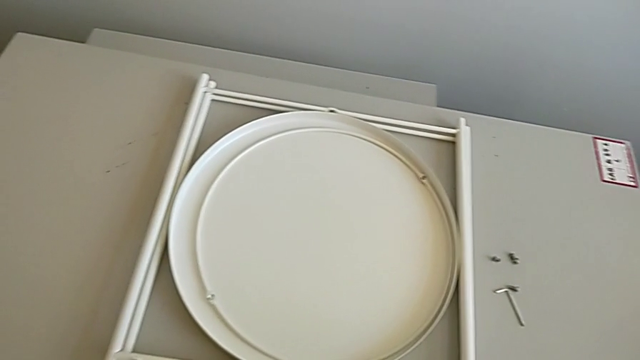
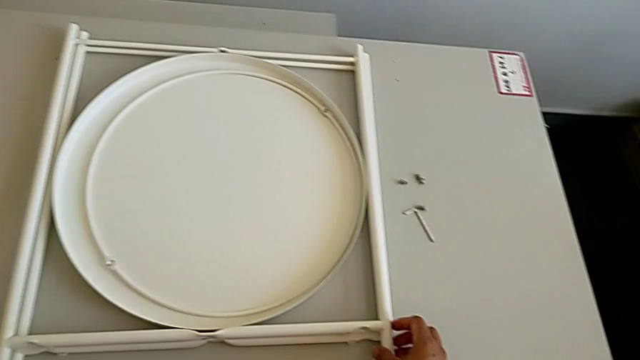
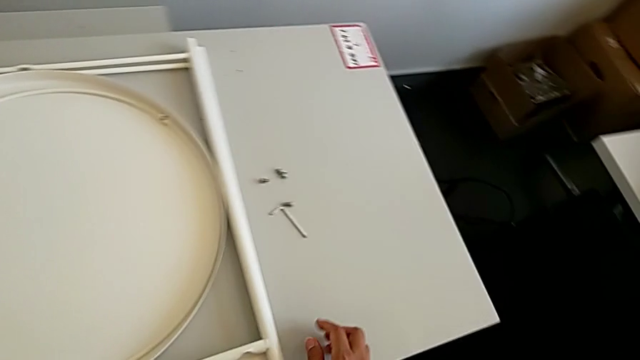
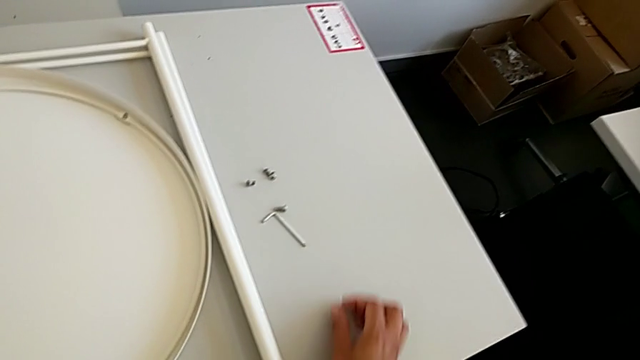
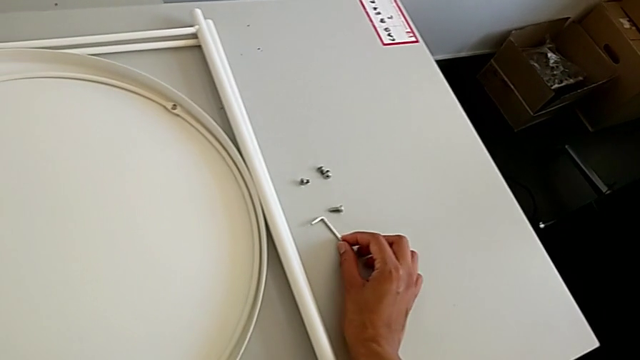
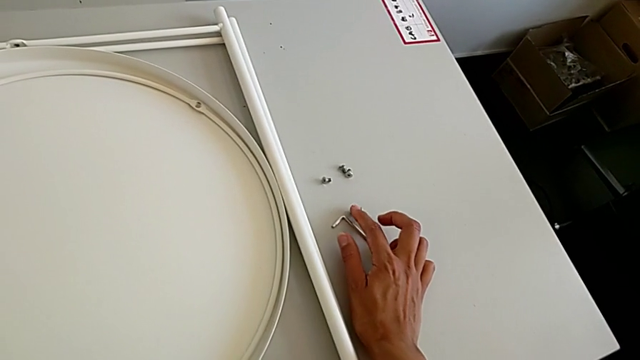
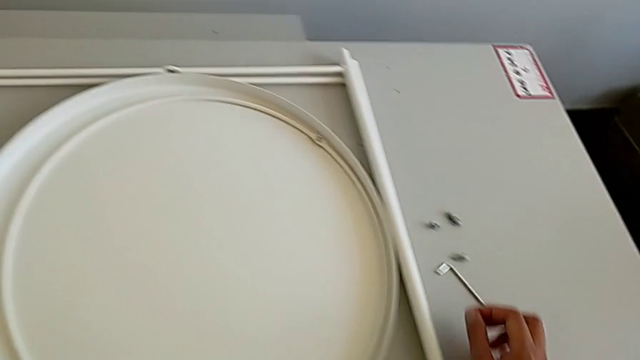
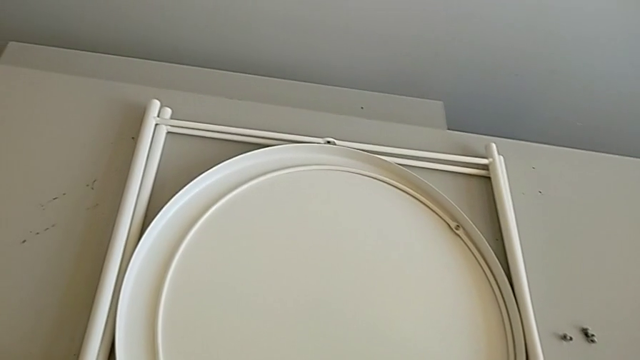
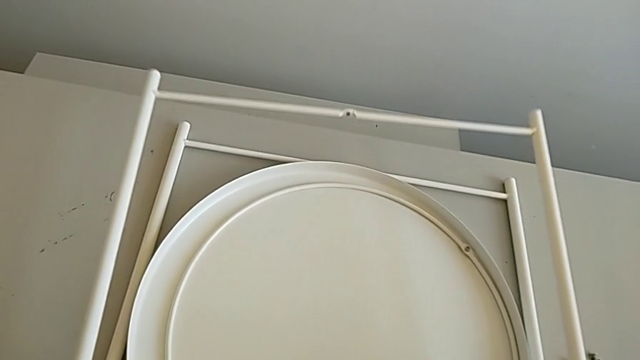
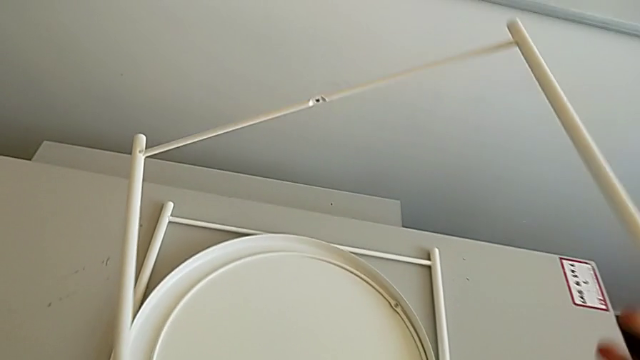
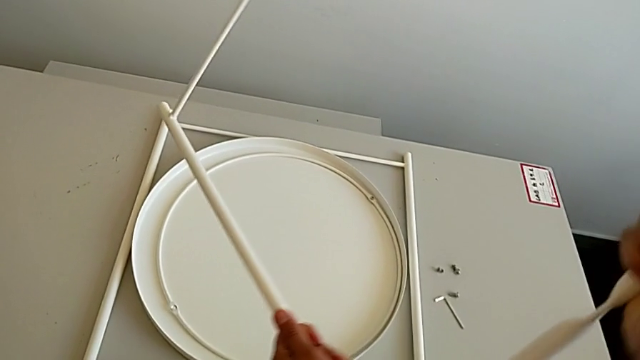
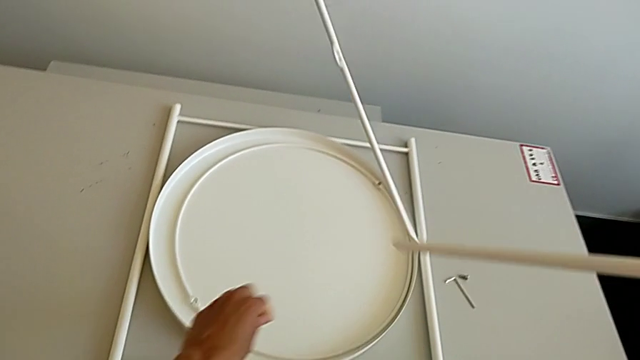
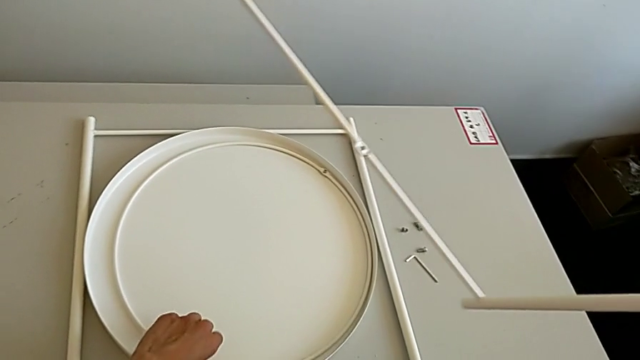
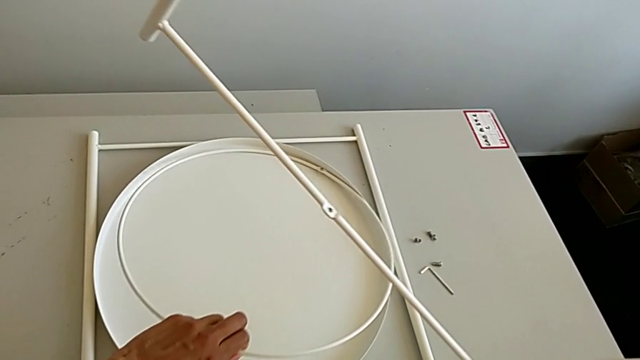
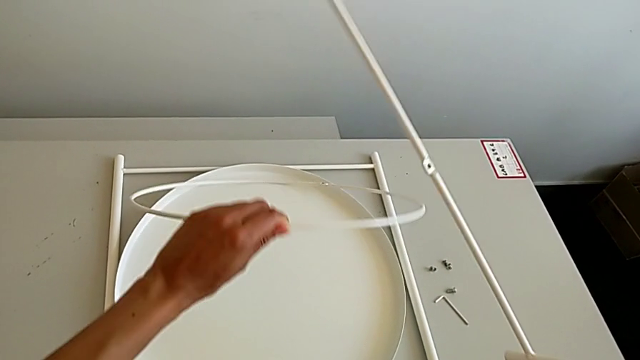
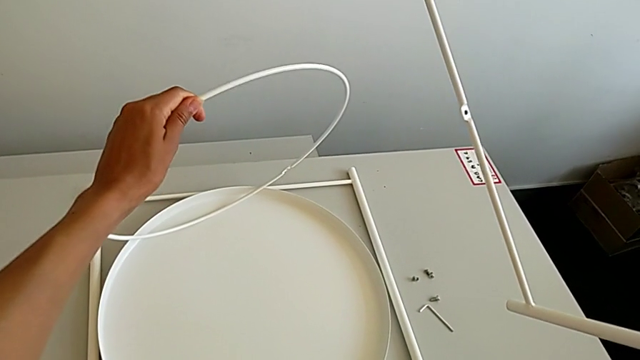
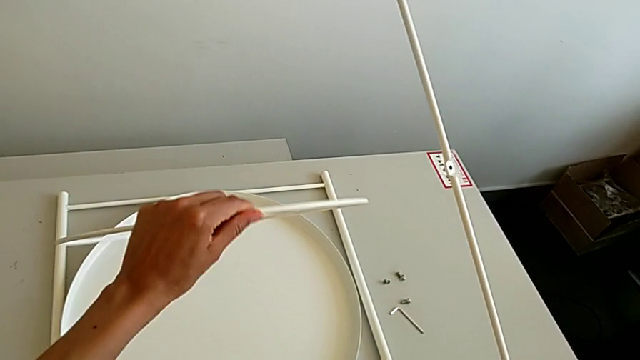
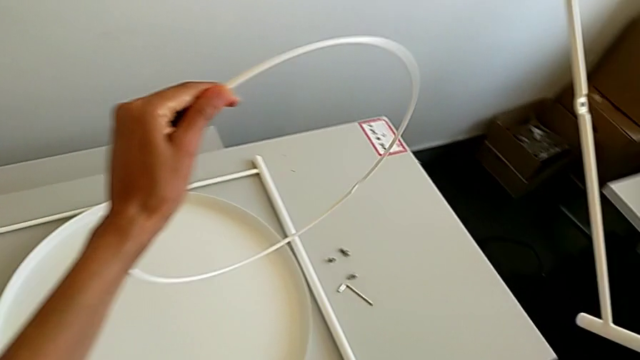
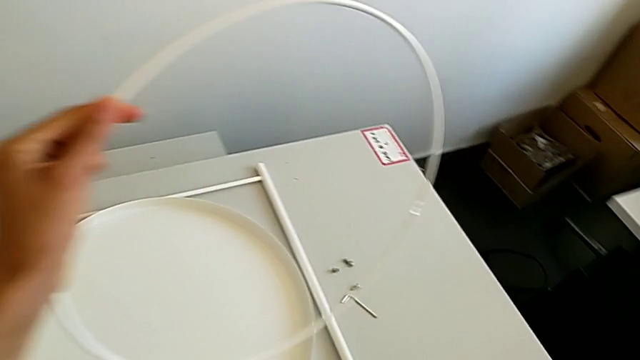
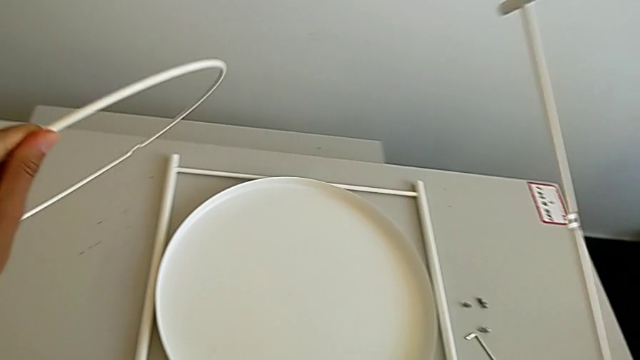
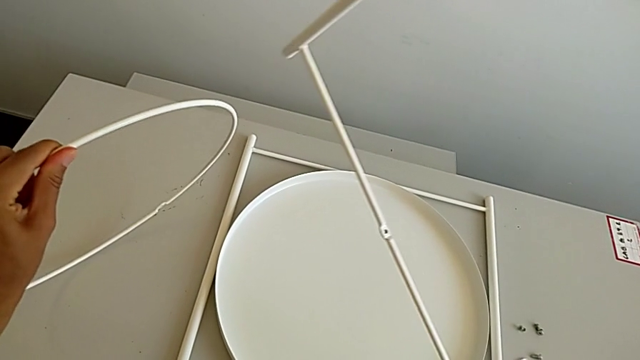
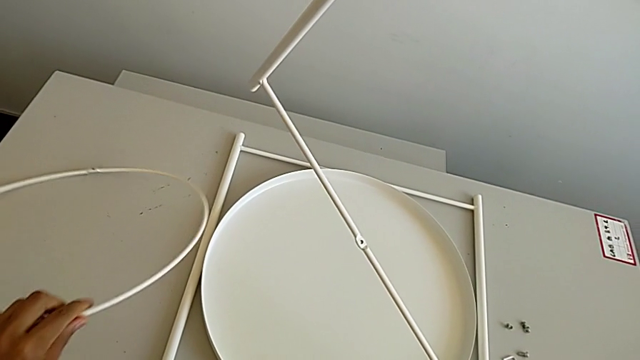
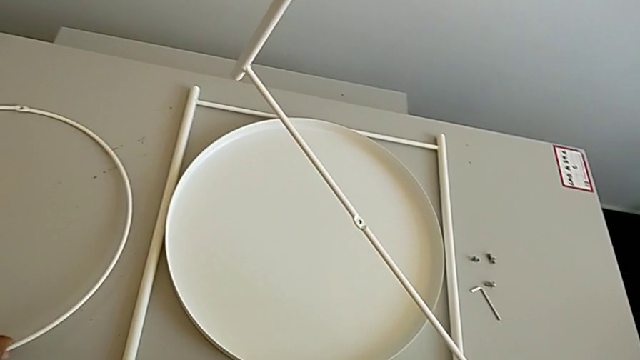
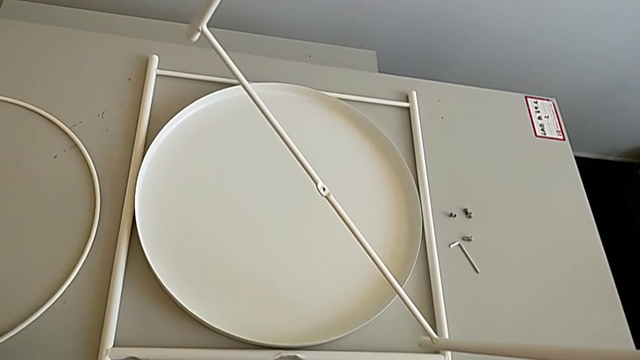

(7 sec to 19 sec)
The camera wearer is assembling the table legs. They inspect the Allen wrench, inspect the hex socket head, lift the leg, rotate it, lift the circle and place it.

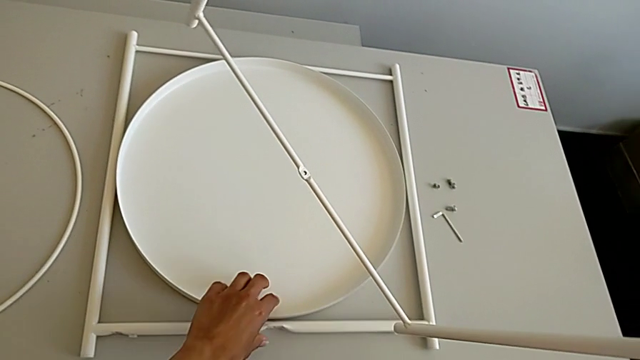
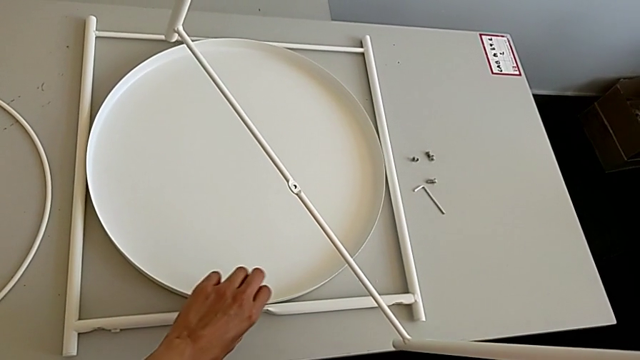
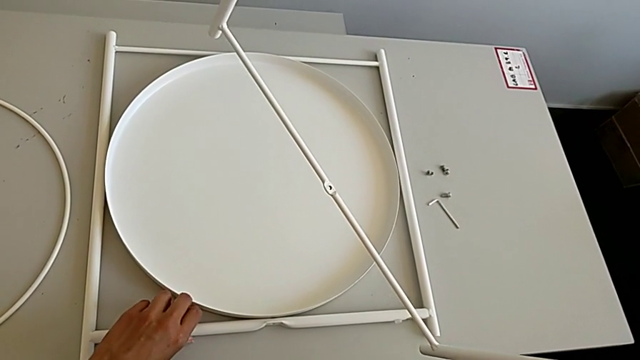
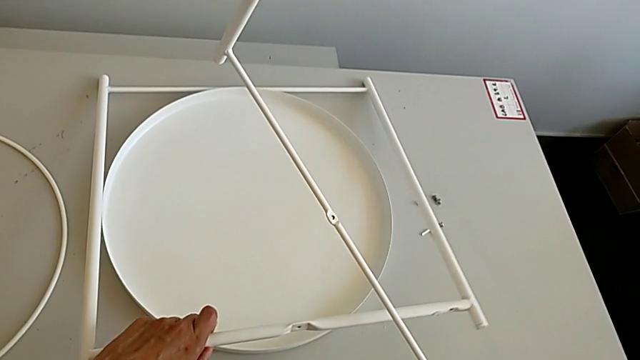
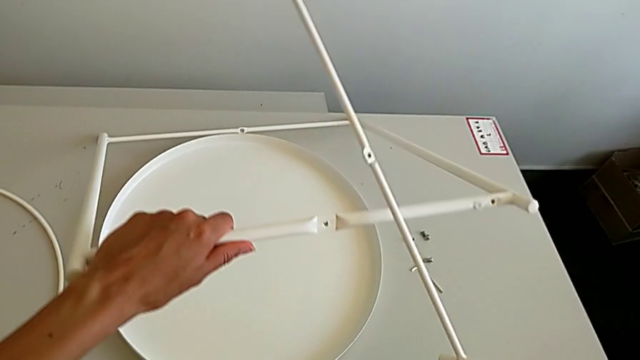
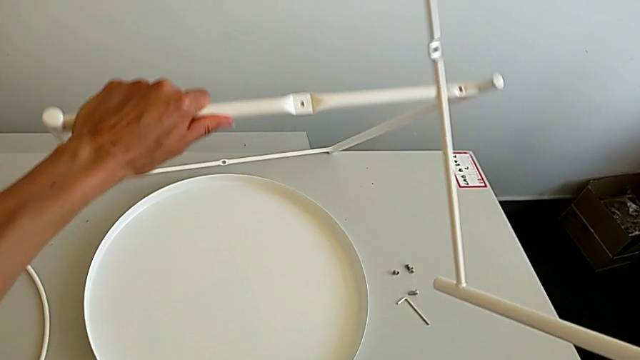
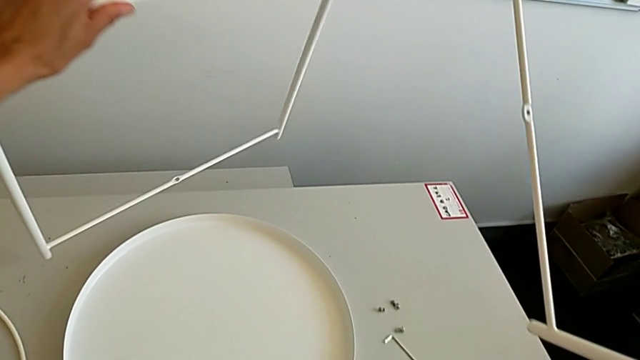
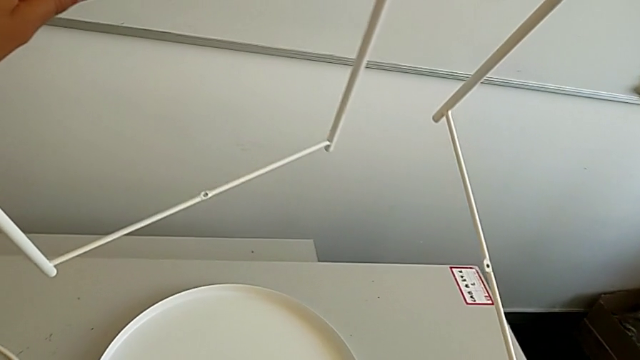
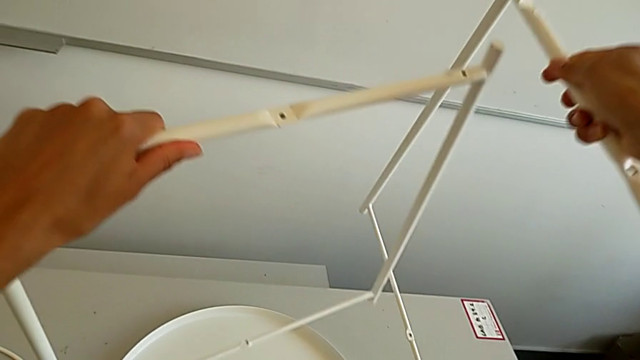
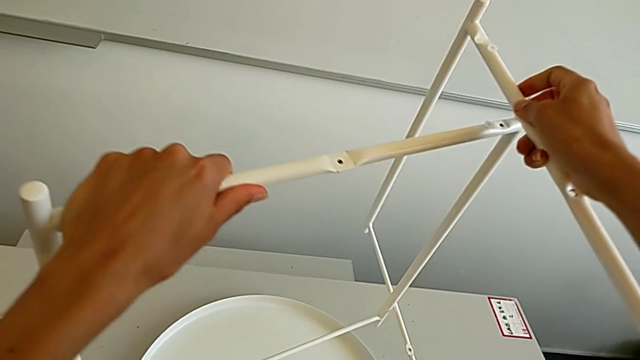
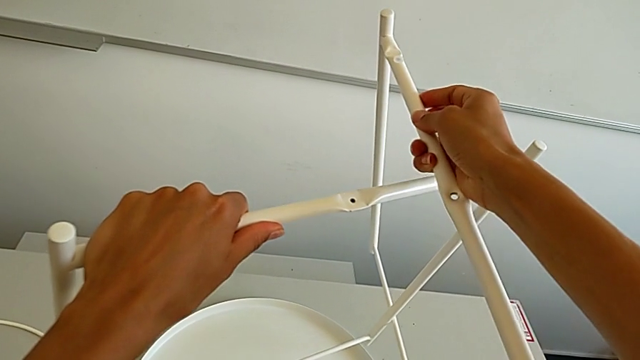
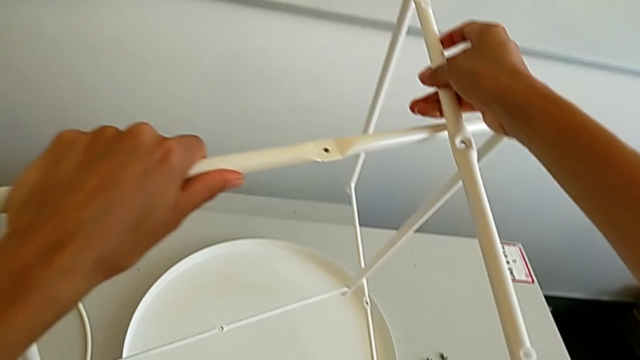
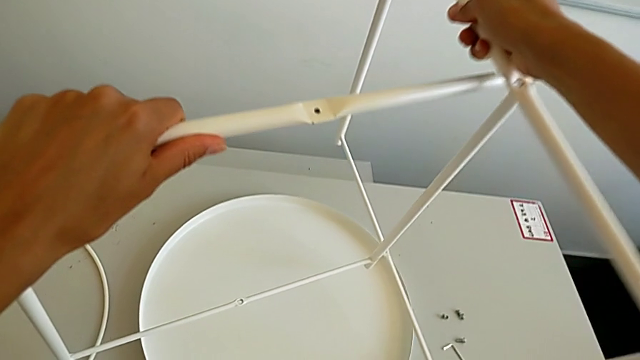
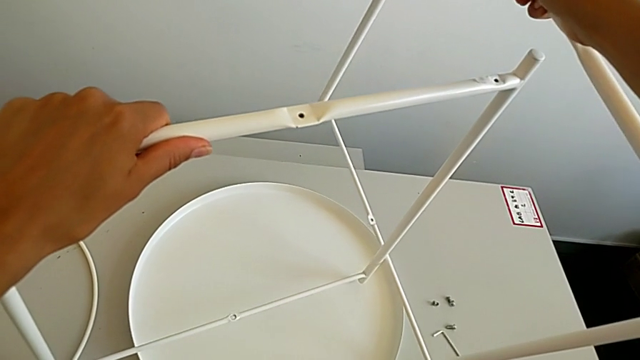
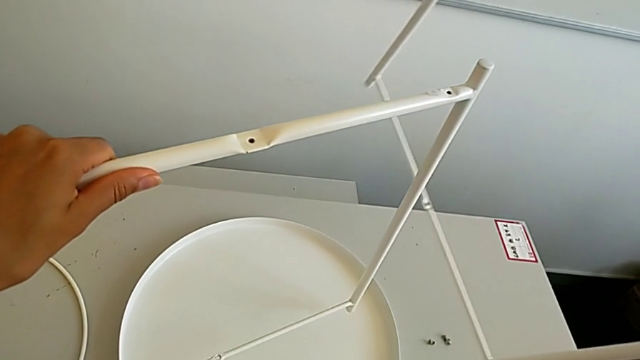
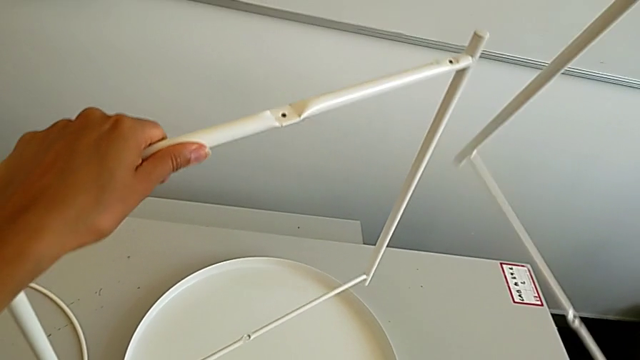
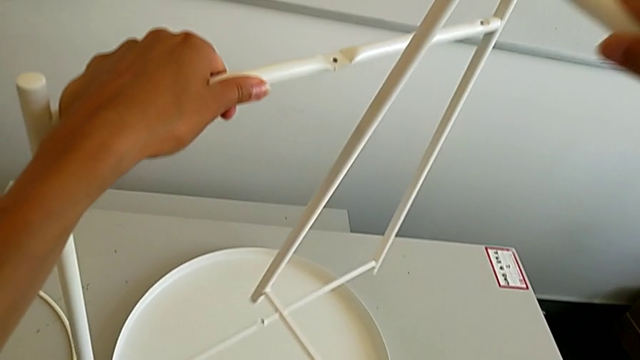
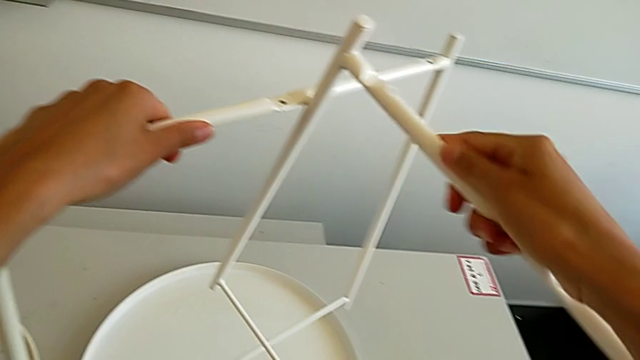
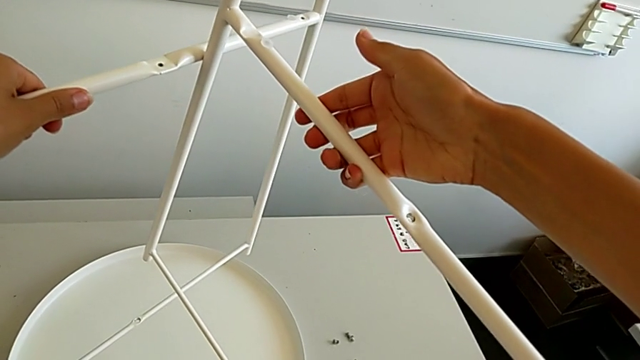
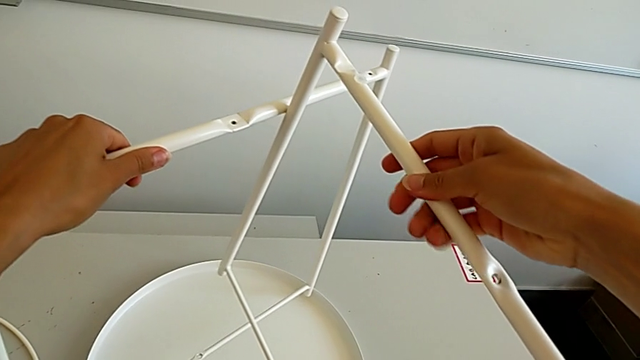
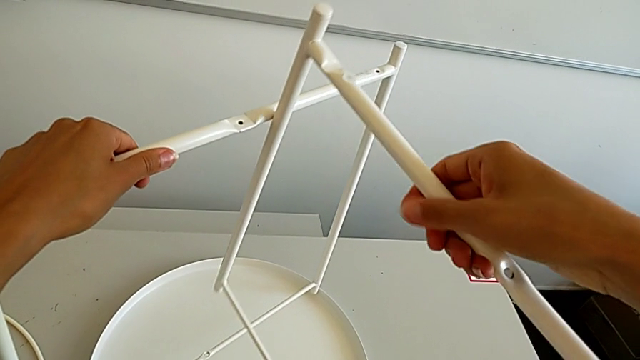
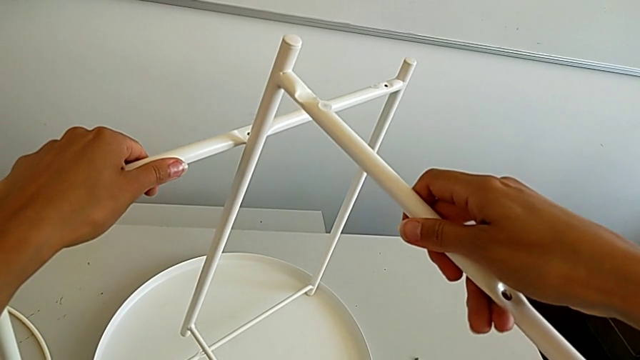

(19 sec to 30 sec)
The camera wearer is assembling the table legs. They lift the leg, align it and inspect it.
